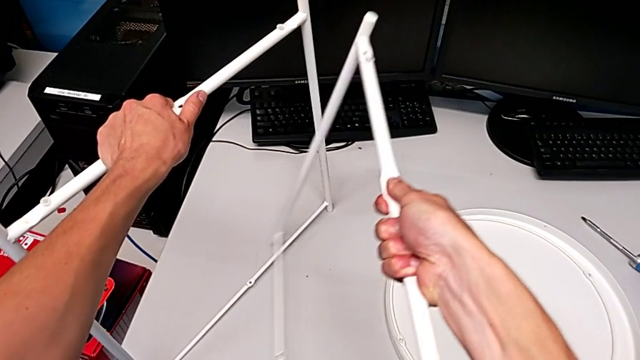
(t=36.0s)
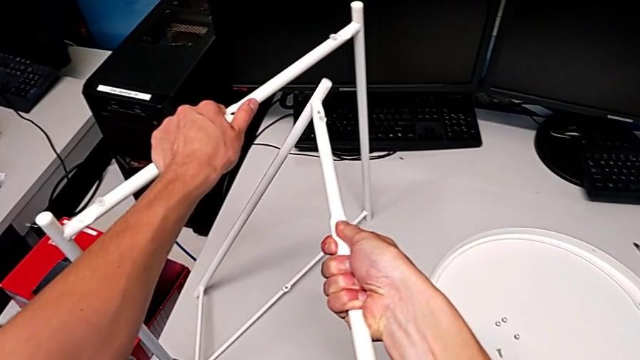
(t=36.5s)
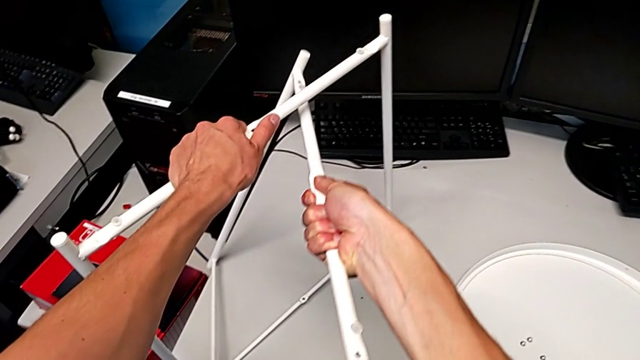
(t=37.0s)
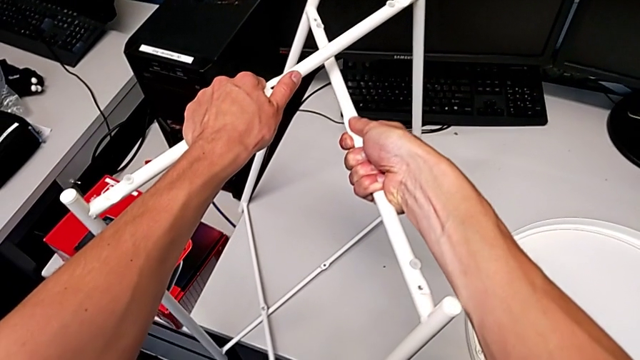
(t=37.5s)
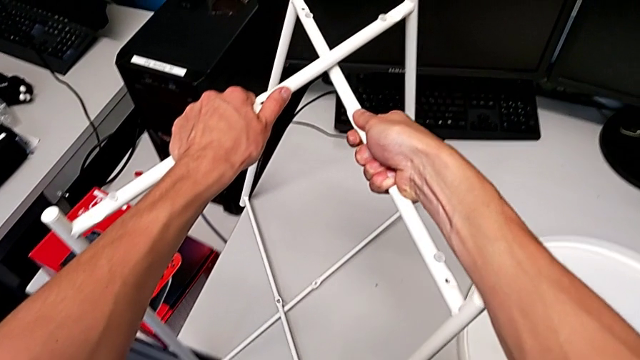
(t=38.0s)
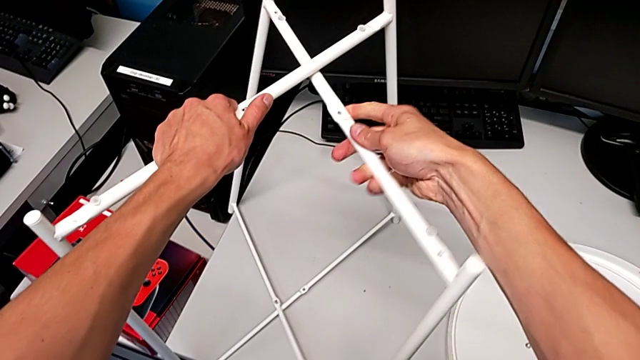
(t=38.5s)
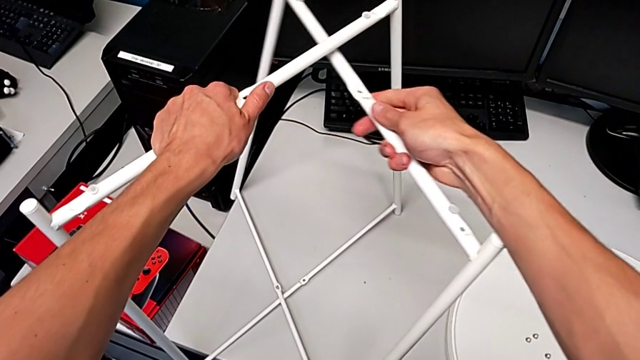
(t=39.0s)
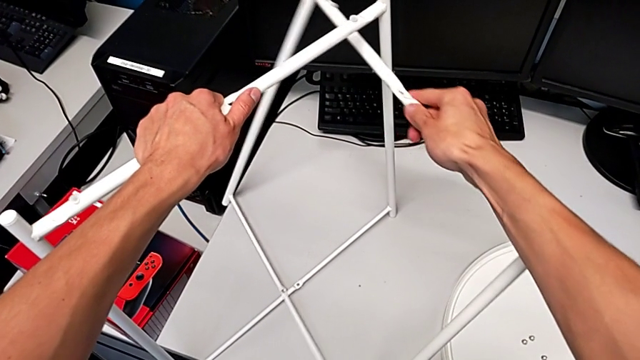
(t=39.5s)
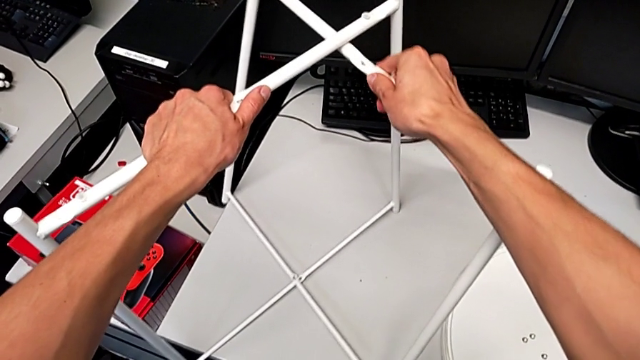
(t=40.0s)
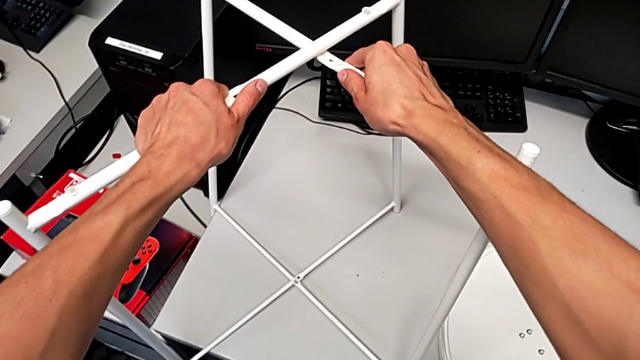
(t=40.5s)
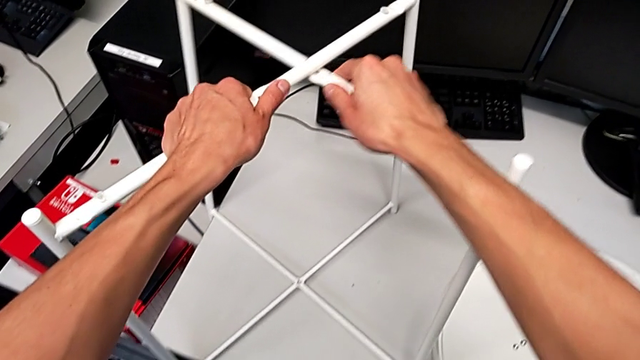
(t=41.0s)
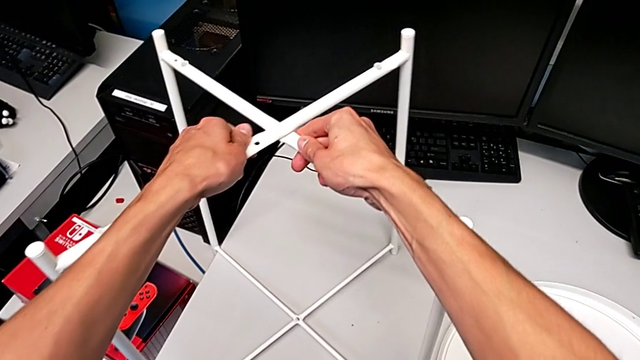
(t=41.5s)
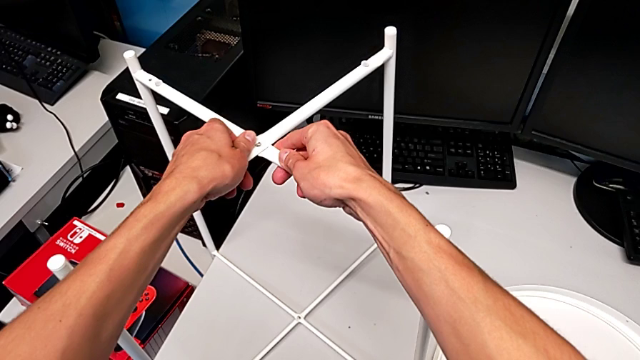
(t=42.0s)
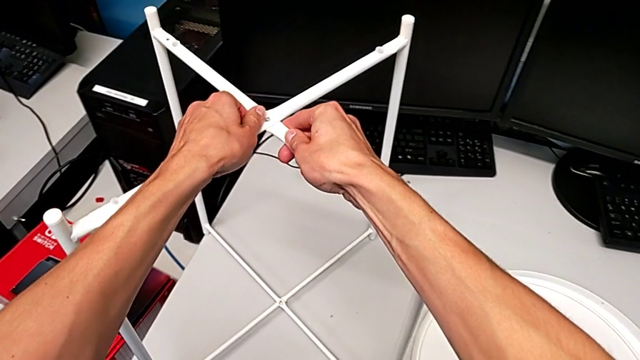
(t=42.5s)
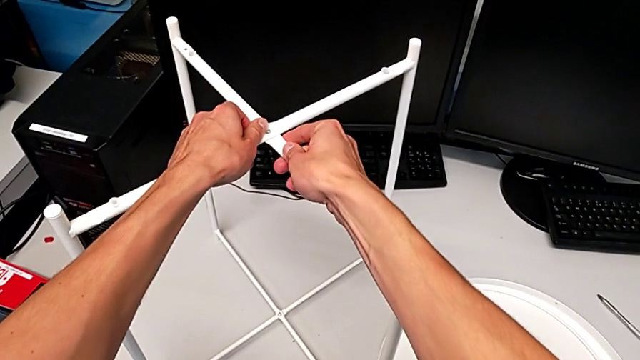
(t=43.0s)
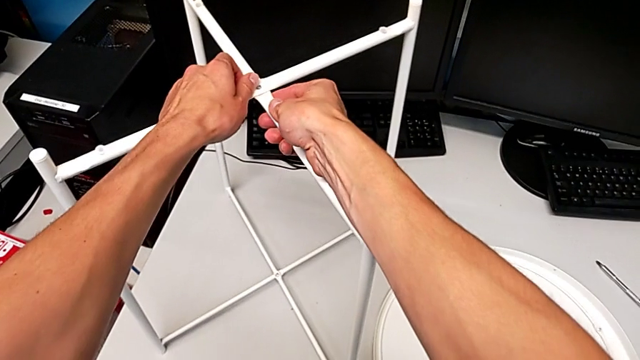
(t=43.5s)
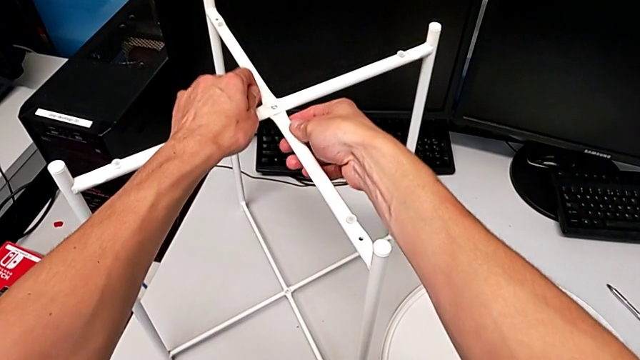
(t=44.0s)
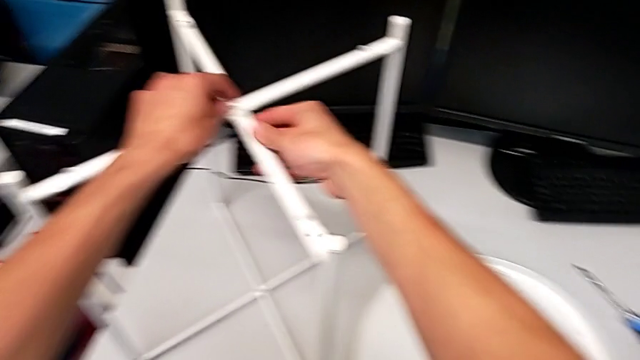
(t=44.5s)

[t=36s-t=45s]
The camera wearer is assembling the legs together. They assemble the leg and place the leg.

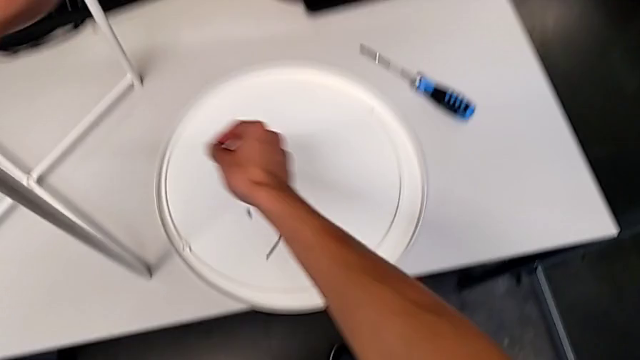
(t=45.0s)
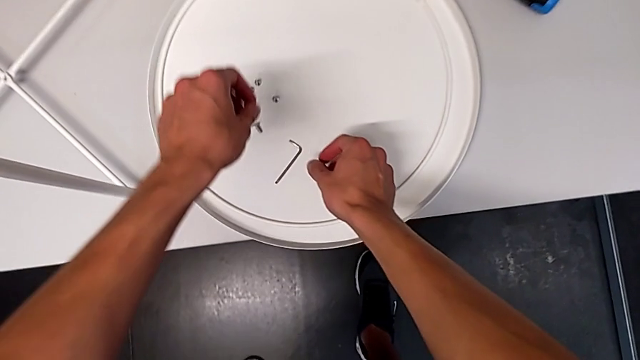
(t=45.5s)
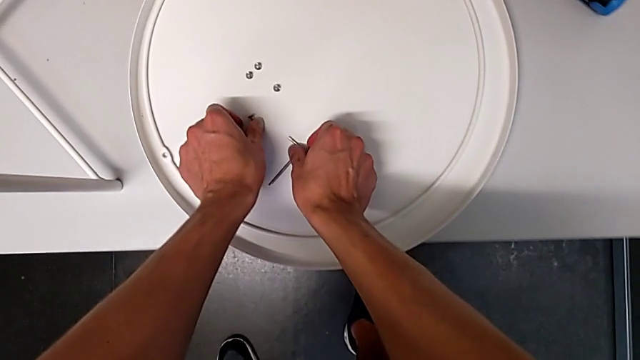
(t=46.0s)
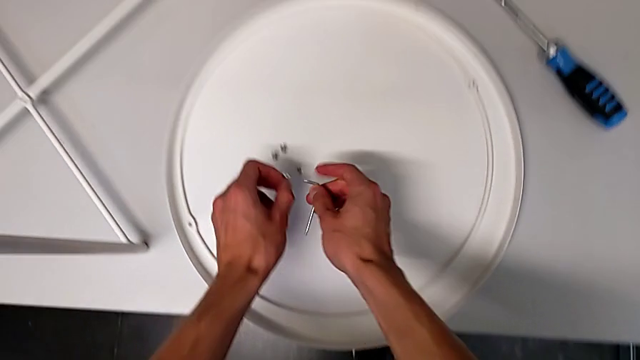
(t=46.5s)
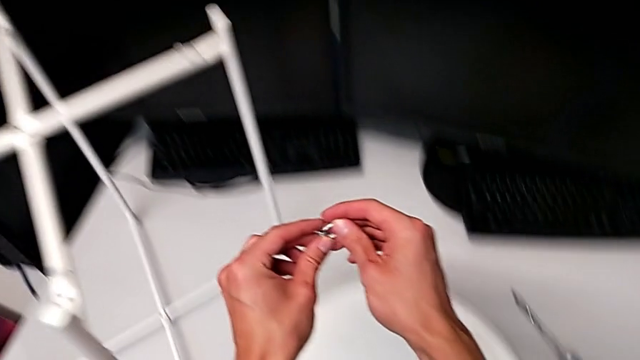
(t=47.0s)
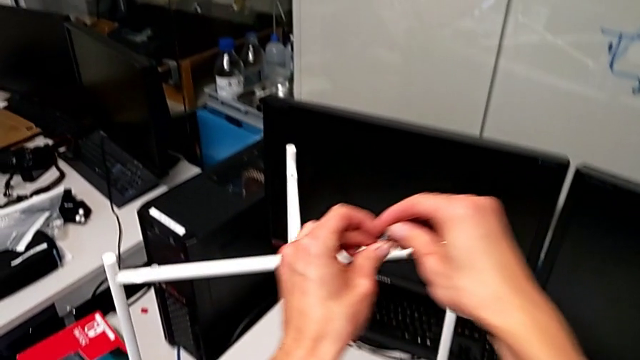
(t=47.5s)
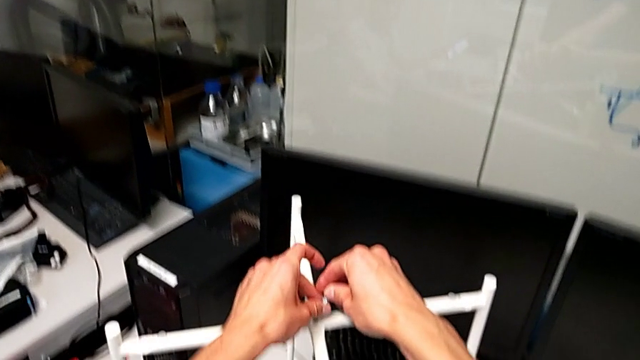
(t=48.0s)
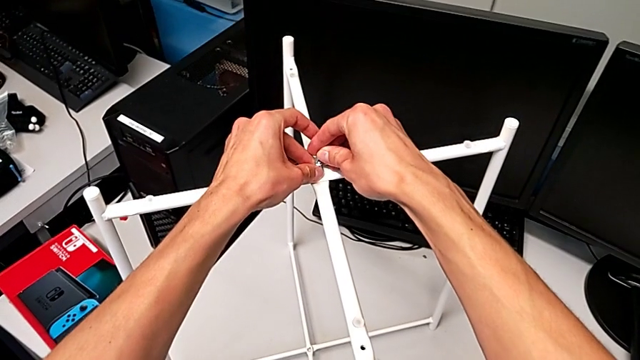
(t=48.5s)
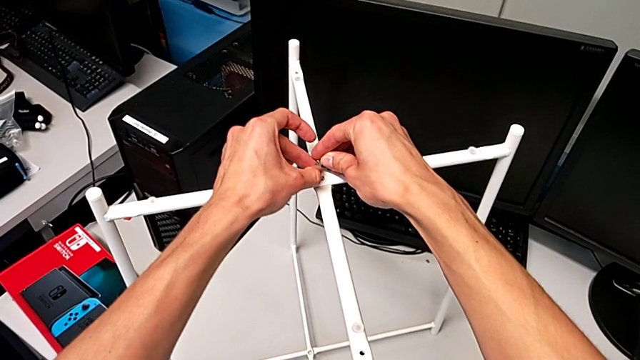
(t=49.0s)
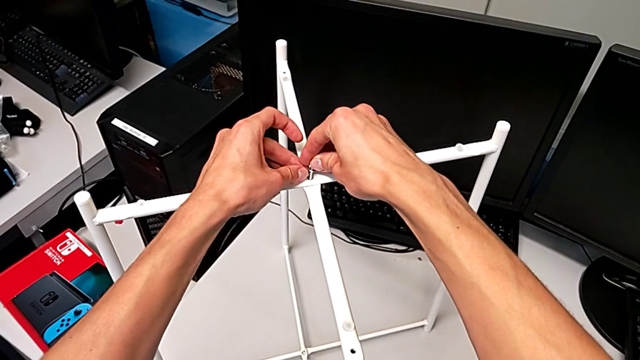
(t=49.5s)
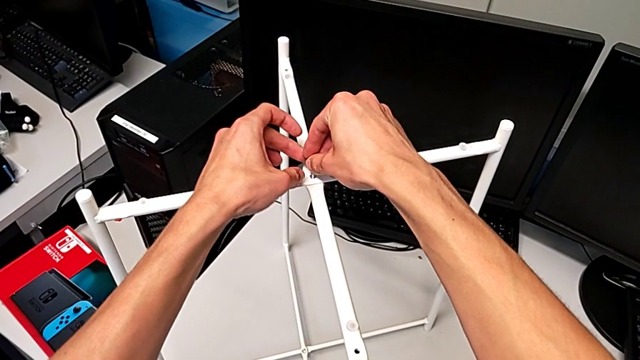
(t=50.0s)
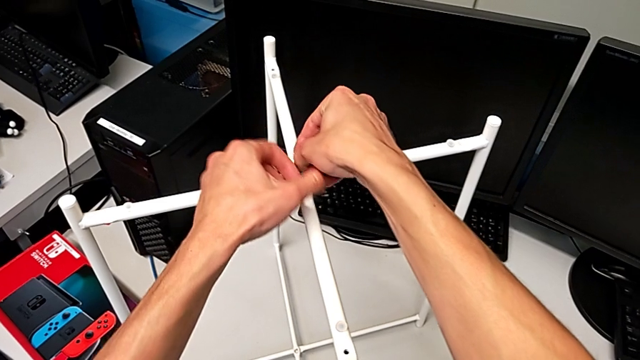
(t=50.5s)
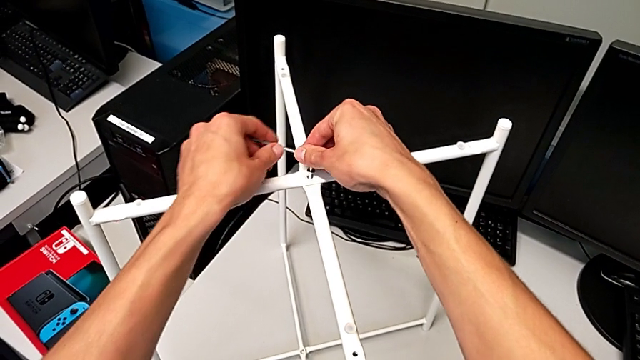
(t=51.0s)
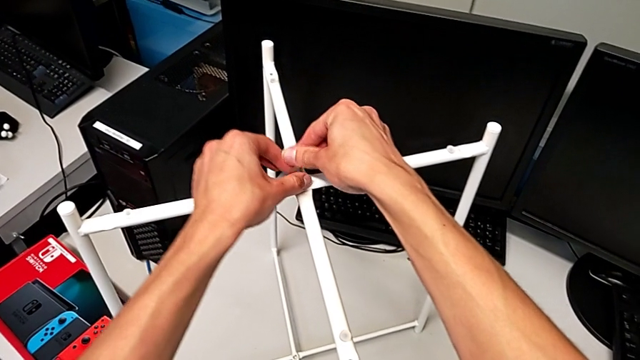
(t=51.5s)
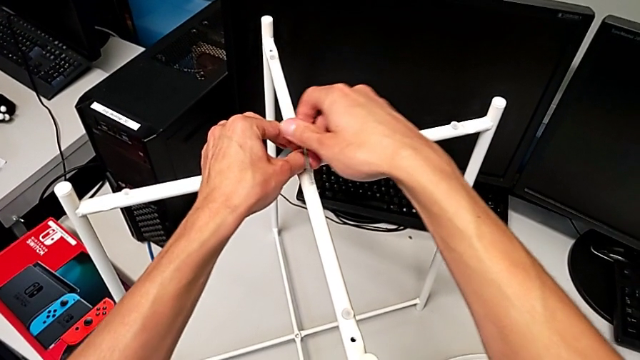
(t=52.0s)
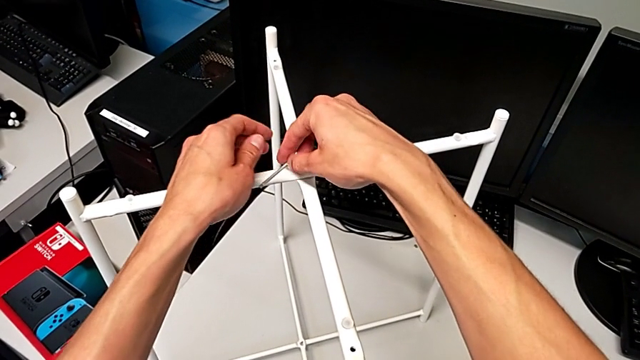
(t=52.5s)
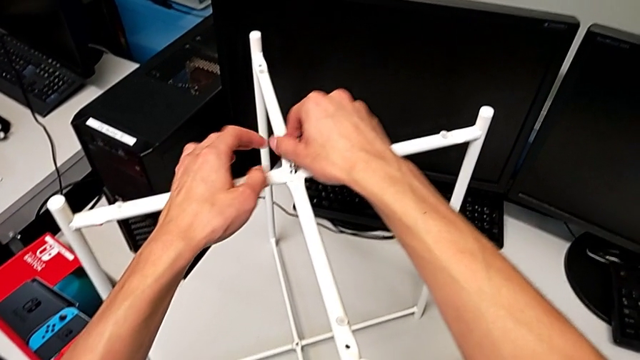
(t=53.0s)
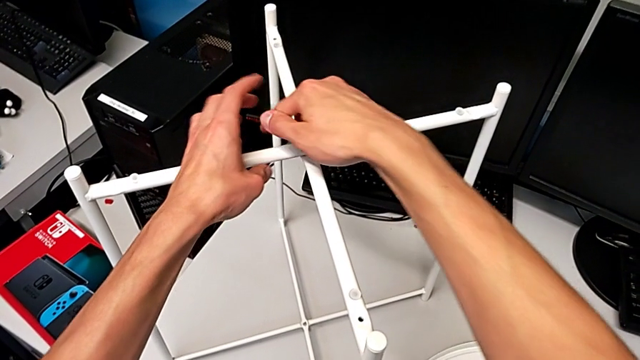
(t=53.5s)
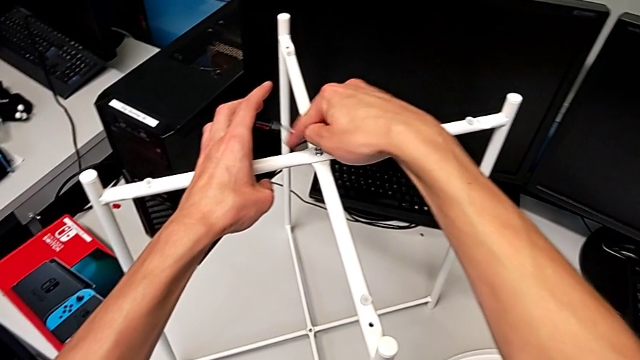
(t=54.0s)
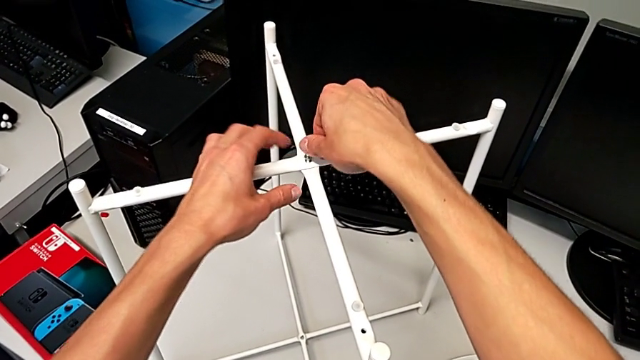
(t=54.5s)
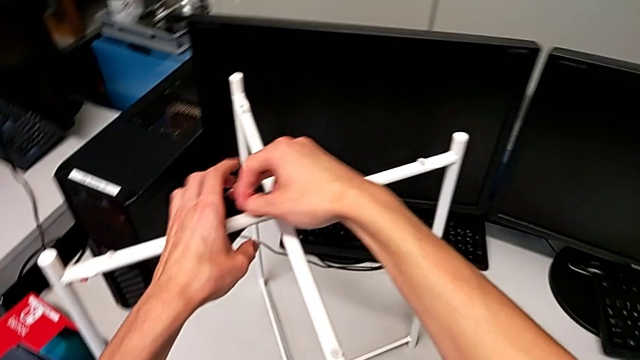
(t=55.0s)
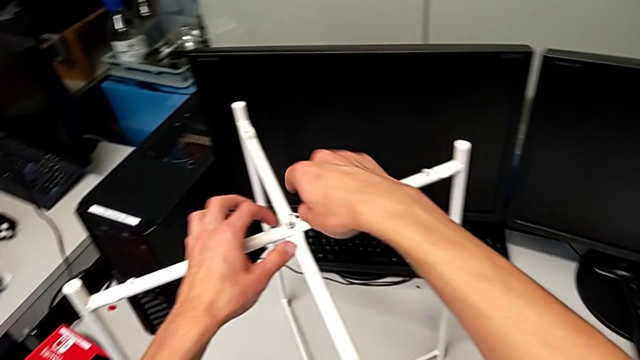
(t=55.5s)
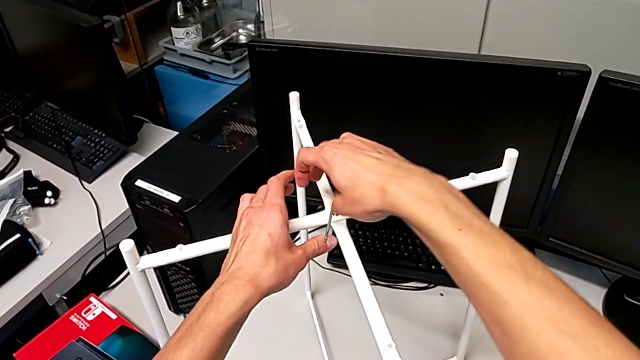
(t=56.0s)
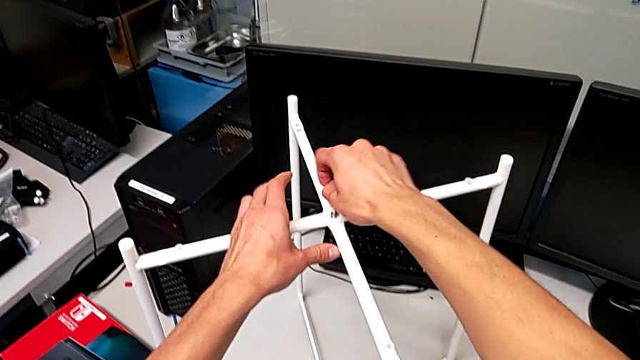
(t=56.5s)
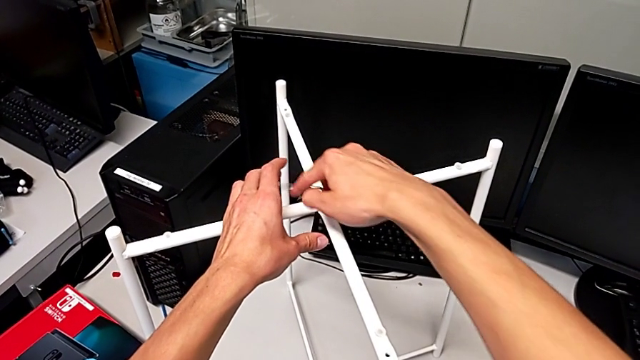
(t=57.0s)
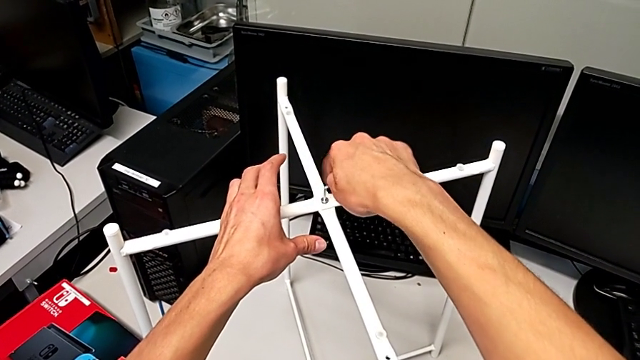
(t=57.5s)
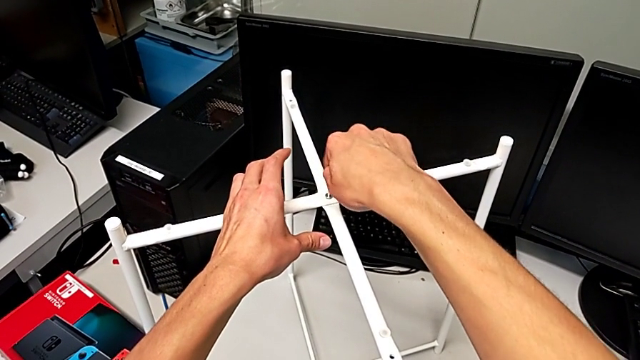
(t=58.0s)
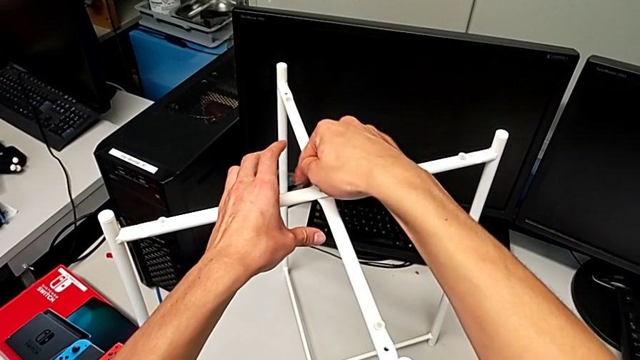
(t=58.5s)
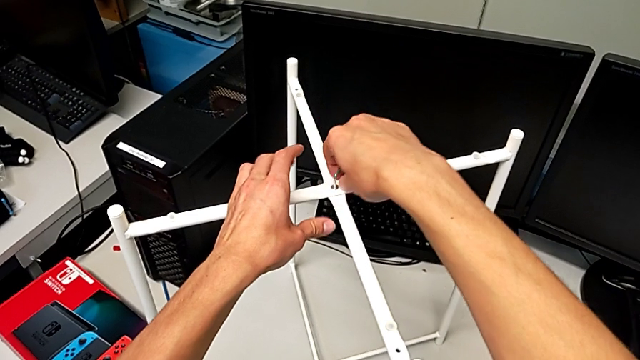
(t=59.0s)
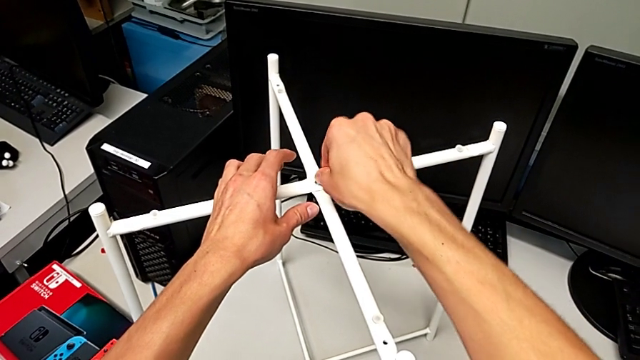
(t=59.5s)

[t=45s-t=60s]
The camera wearer is screwing the middle hex socket heads. They grab the top hex socket head, place it and begin to screw it.
